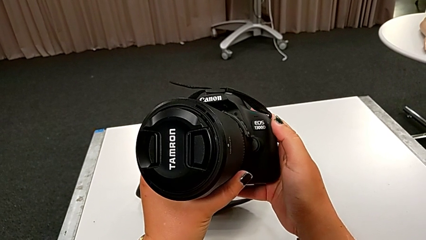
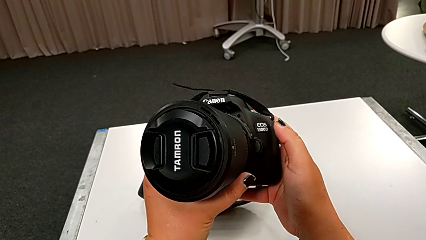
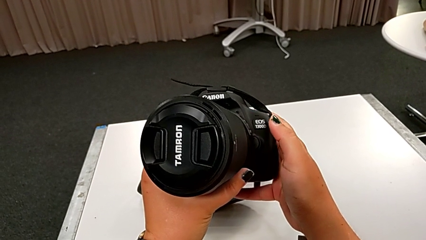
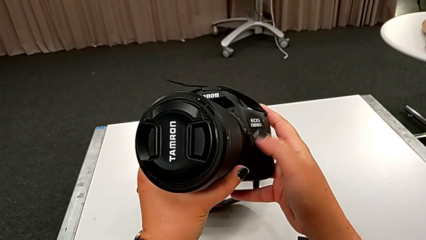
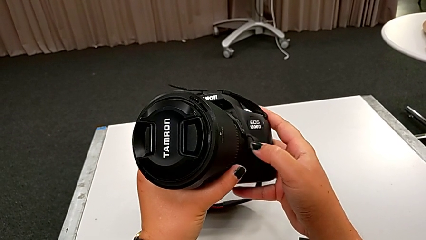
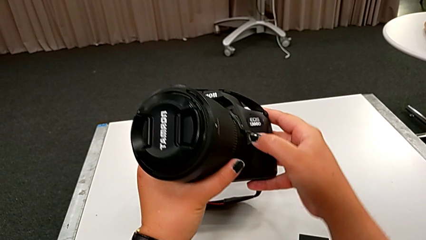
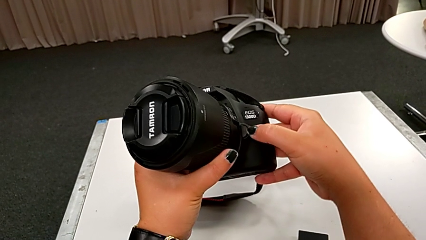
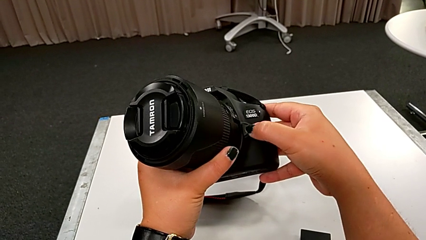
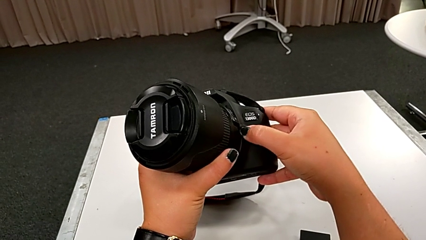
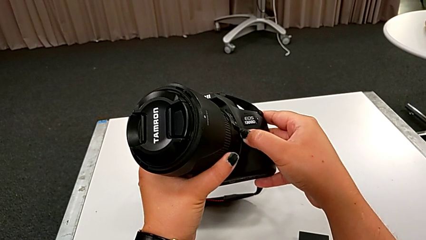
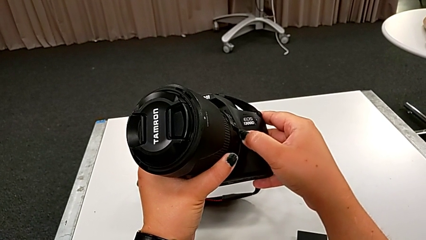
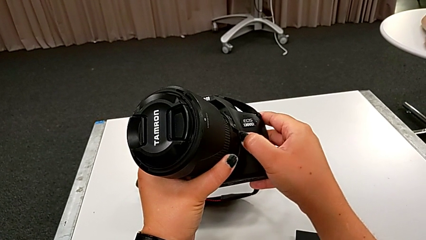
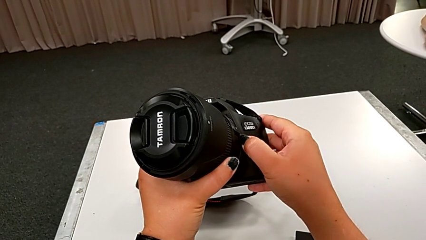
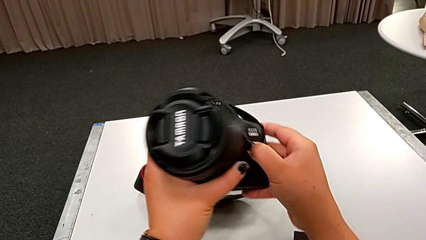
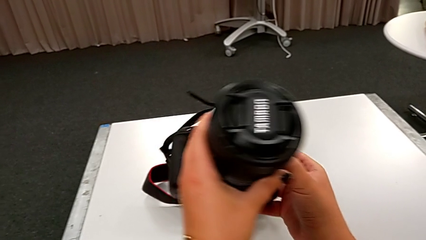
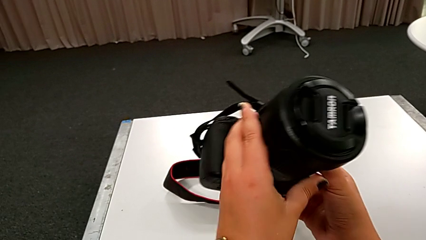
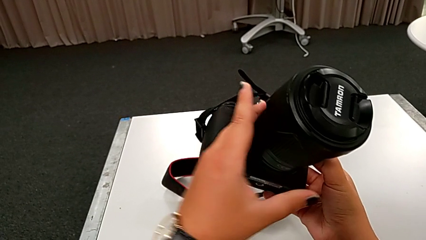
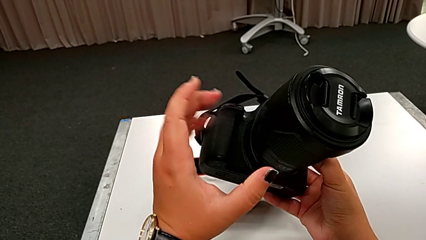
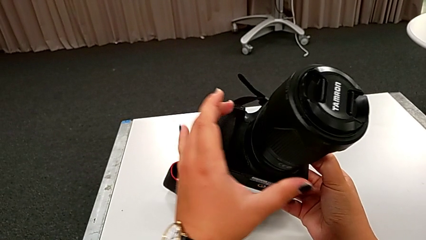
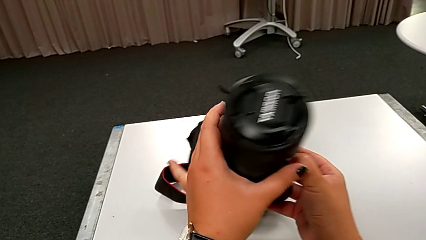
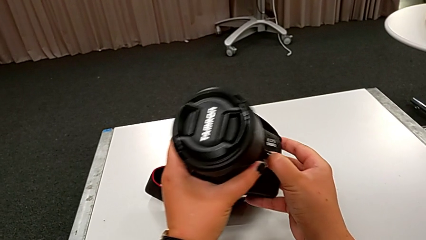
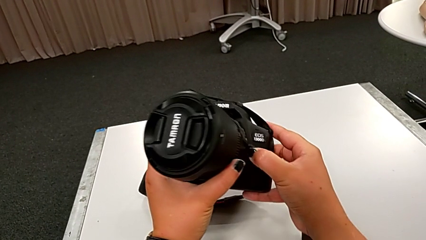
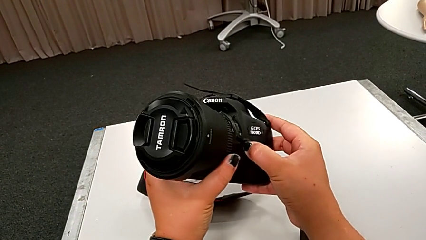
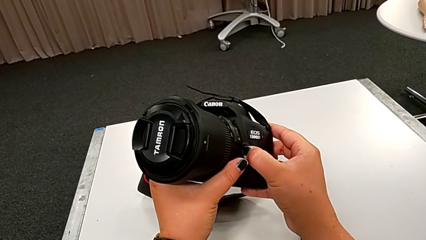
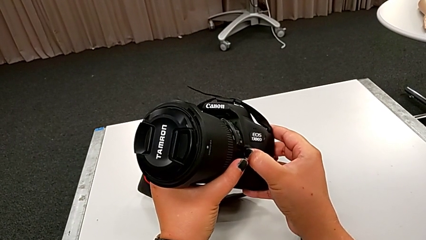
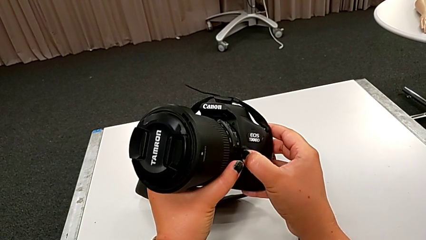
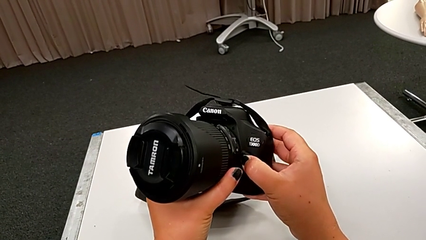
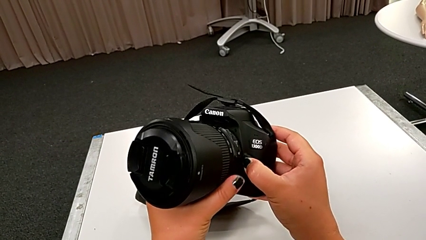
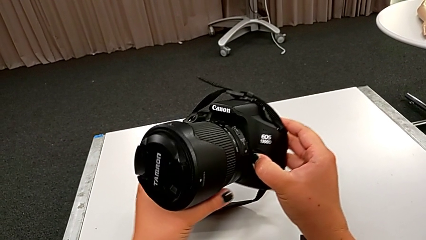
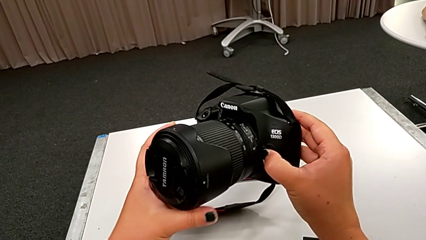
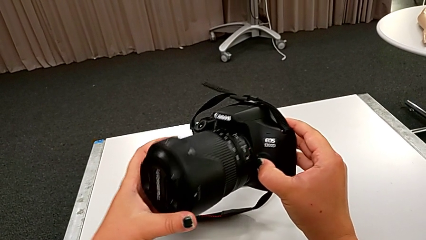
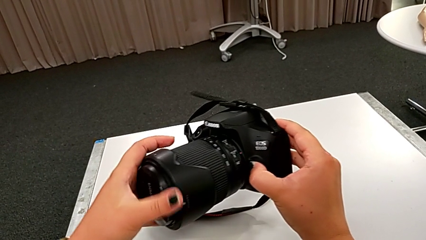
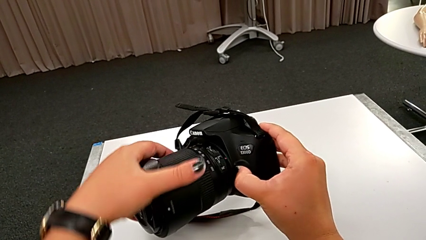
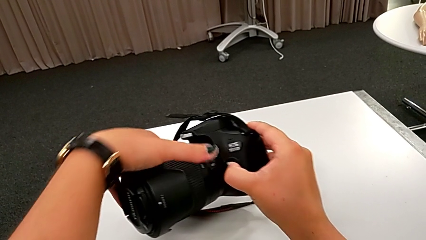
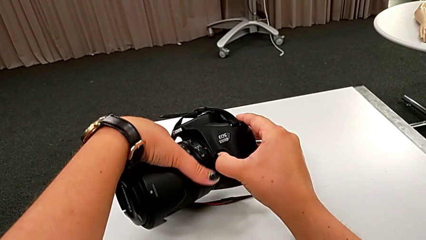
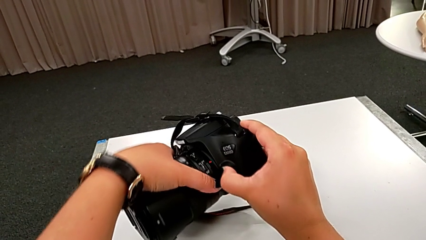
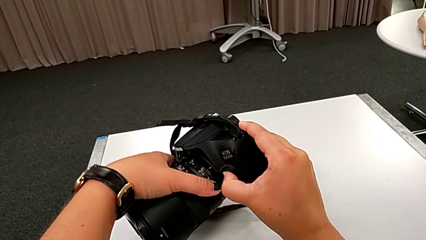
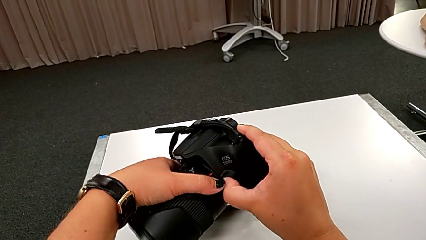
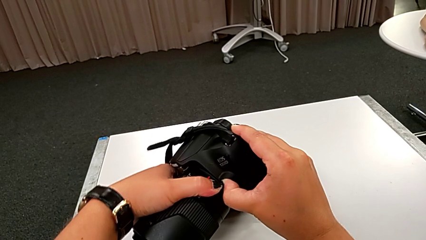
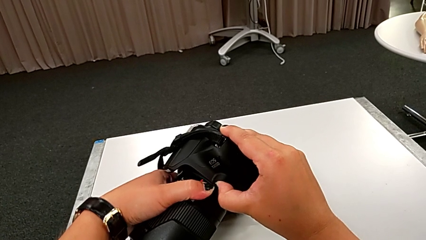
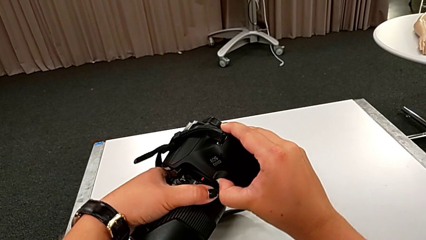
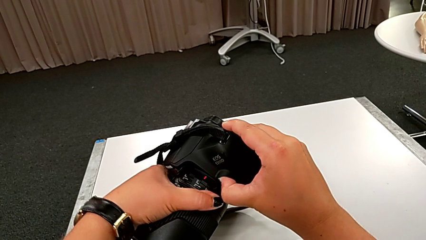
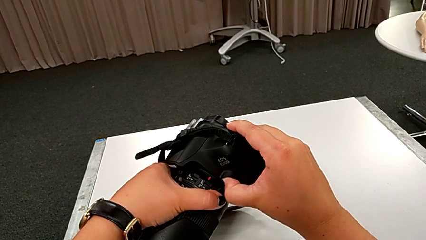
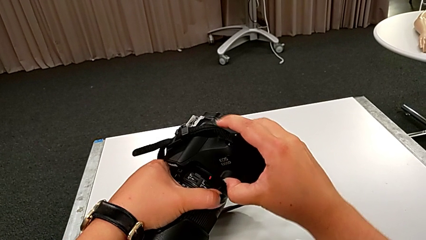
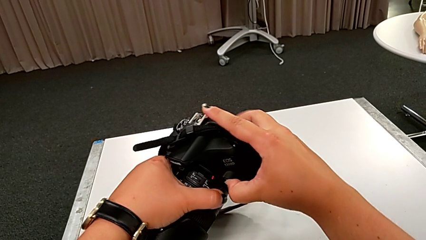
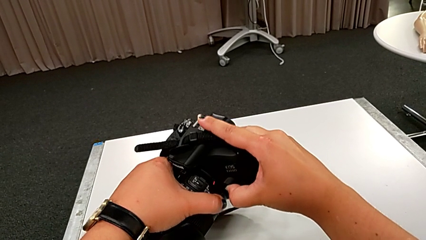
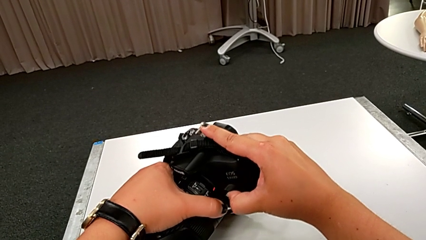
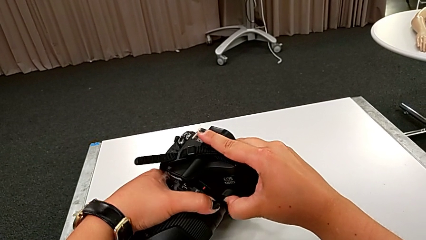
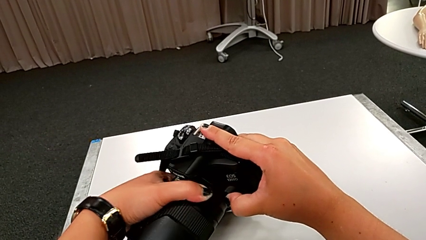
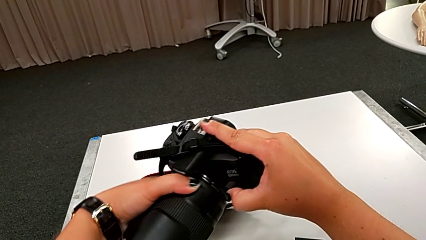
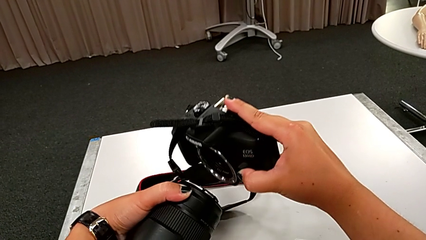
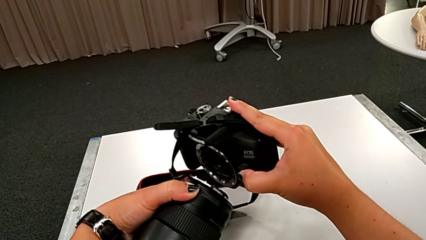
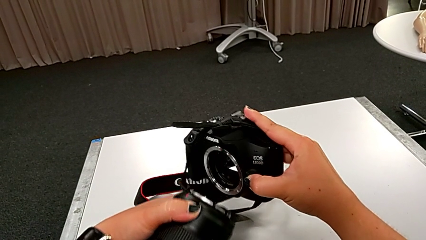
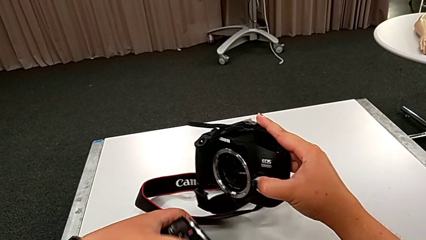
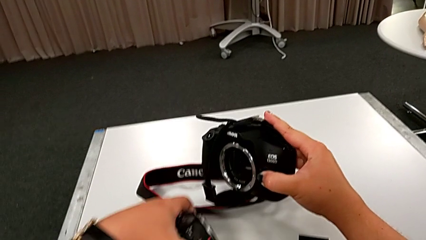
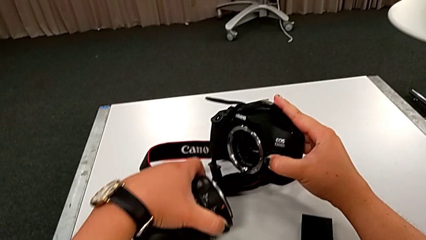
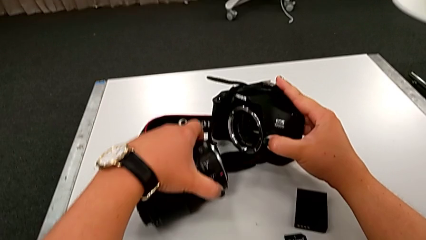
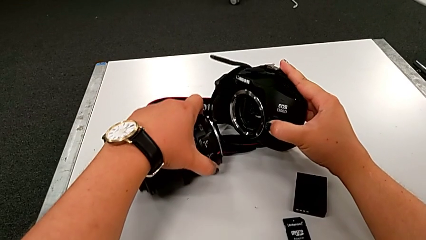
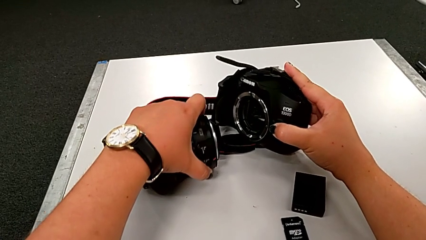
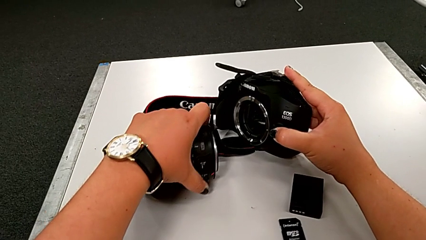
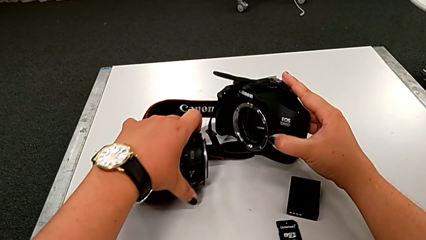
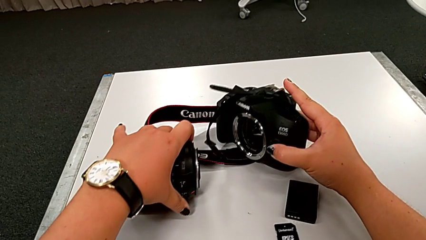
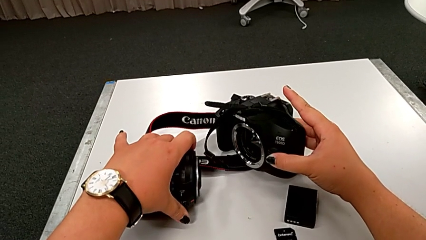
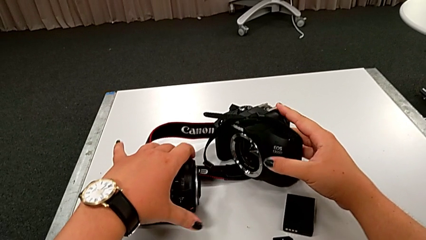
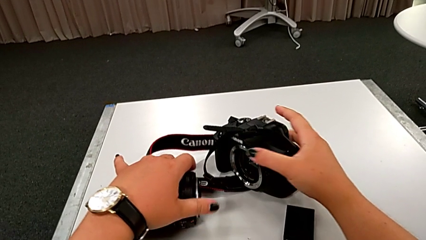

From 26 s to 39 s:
The camera wearer is detaching the lens of the DSLR. They press the release button, inspect the DSLR, grab the lens twice, rotate it, withdraw it and place it.

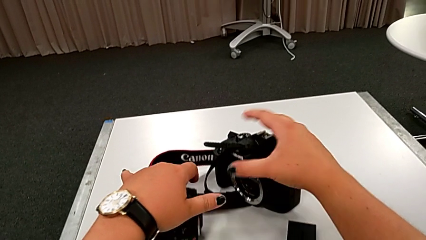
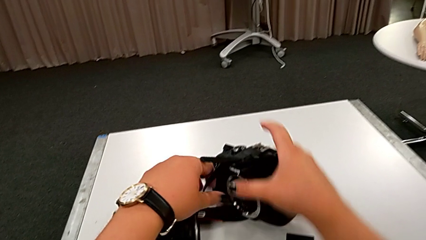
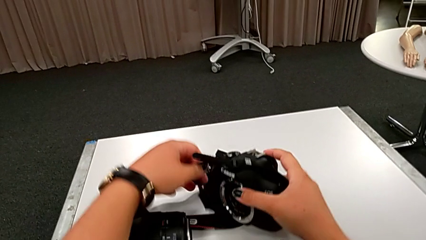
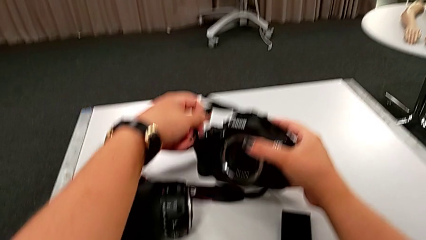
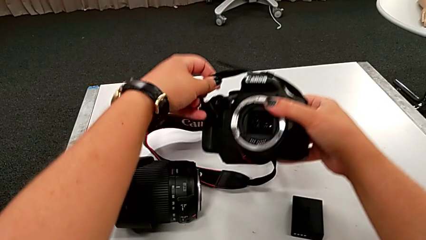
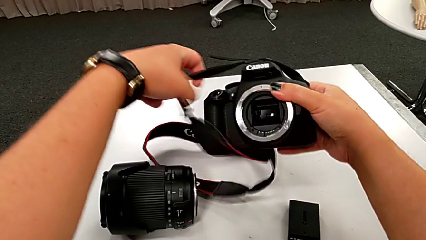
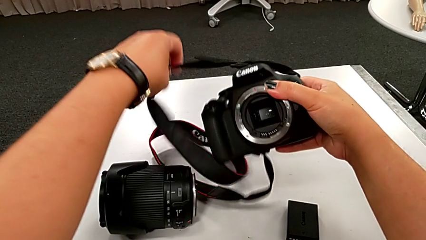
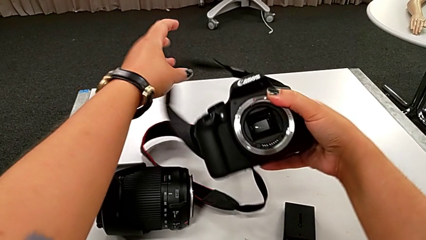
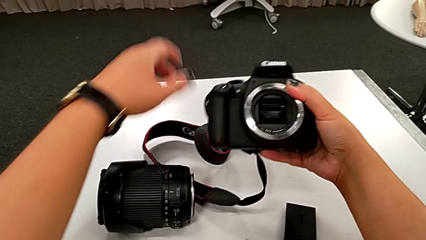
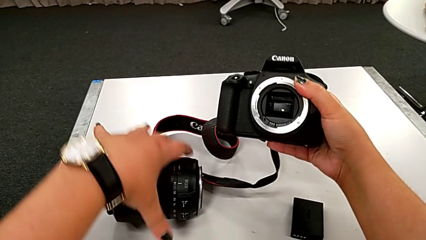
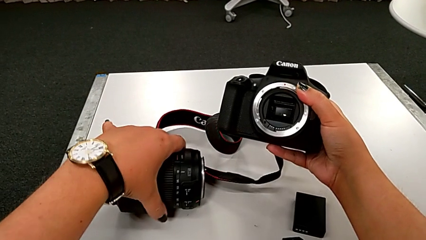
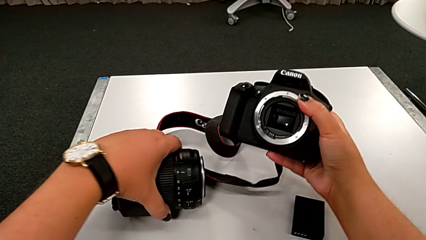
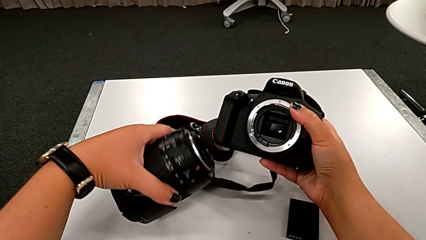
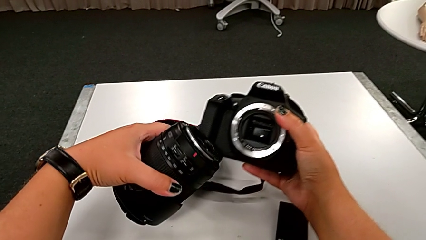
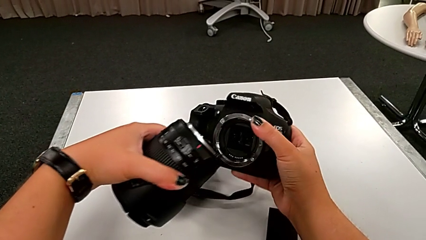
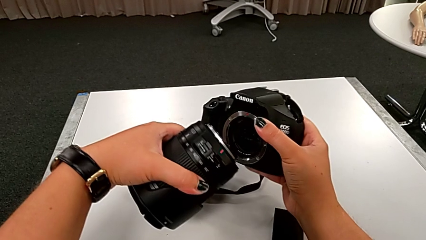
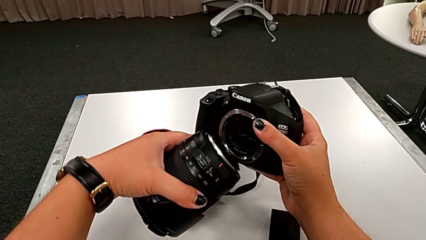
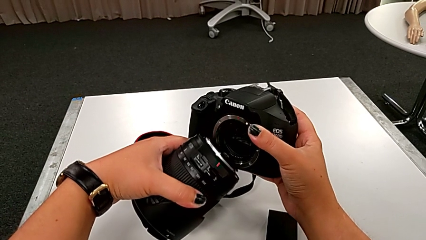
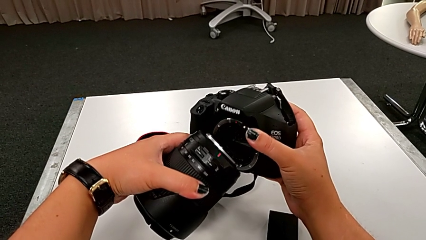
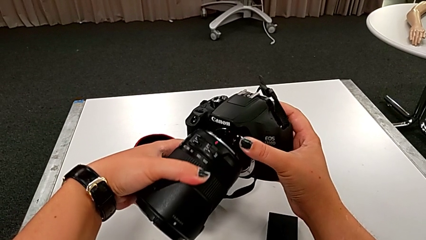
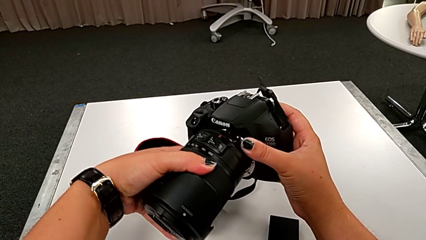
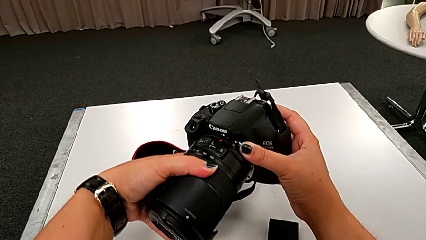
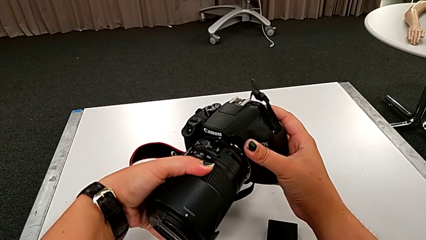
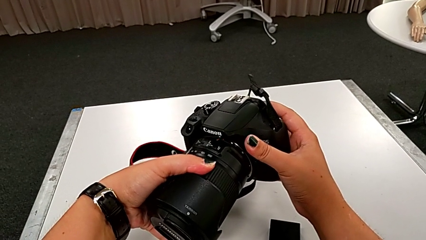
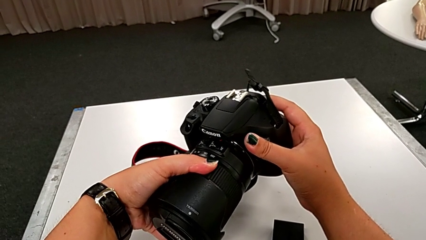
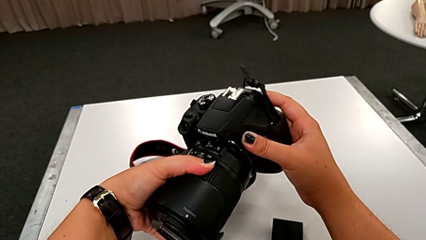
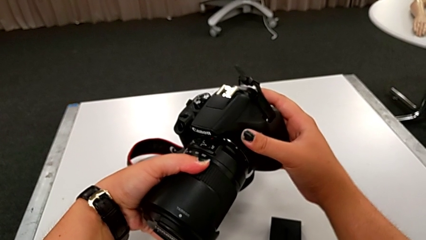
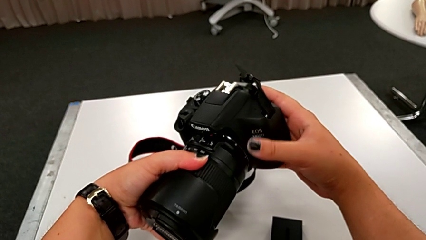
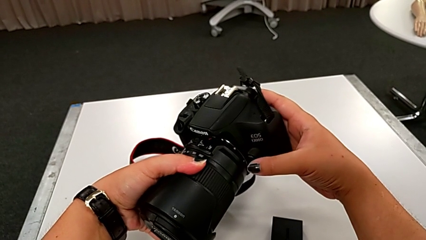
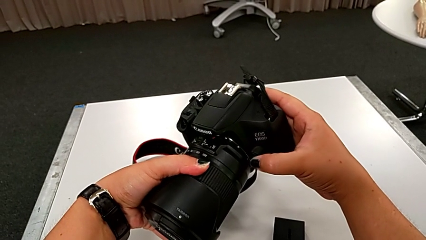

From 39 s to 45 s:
The camera wearer is attaching the lens of the DSLR camera. They grab the DSLR, grab the lens, lift the DSLR and begin to place the lens.
